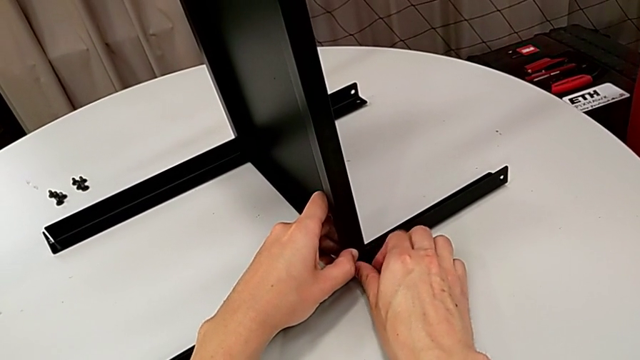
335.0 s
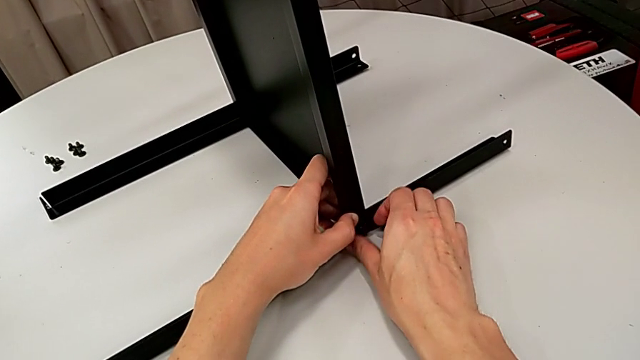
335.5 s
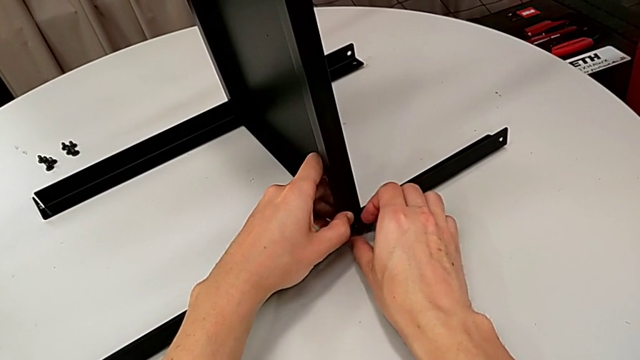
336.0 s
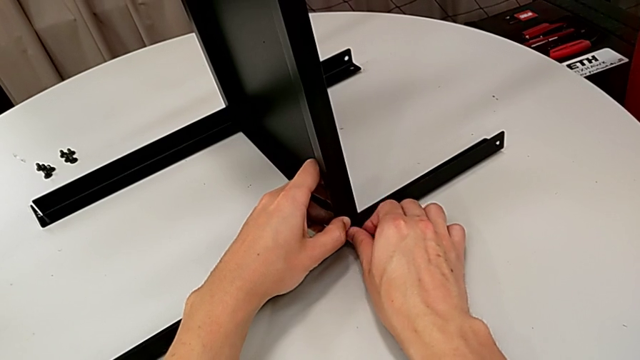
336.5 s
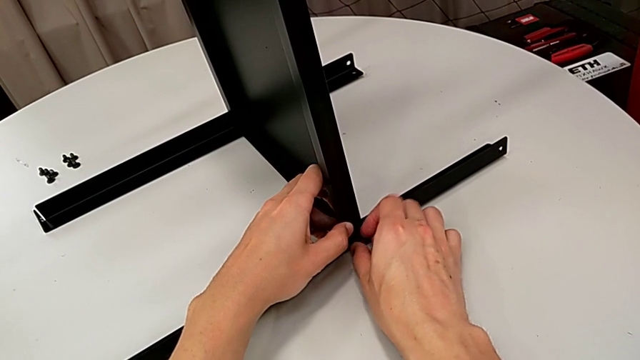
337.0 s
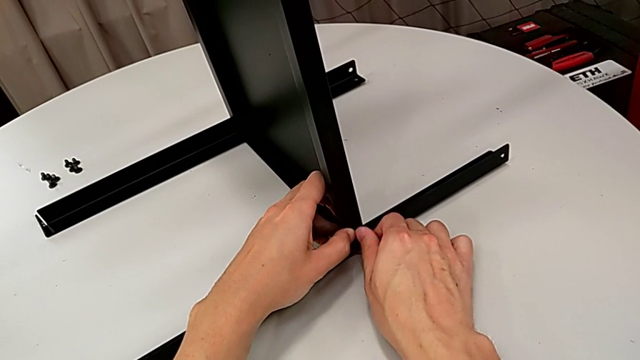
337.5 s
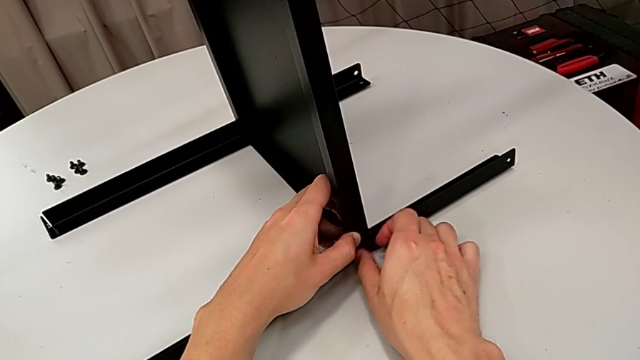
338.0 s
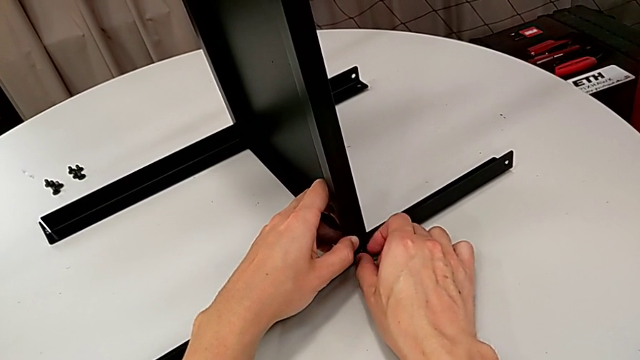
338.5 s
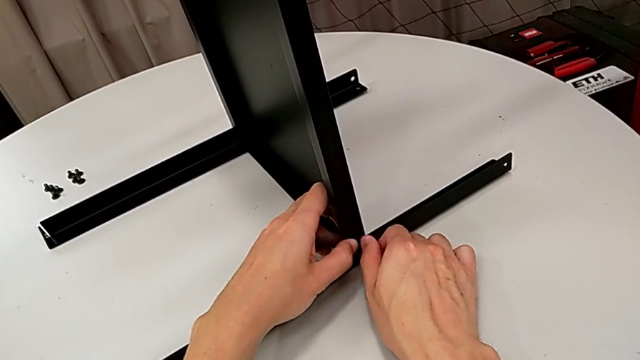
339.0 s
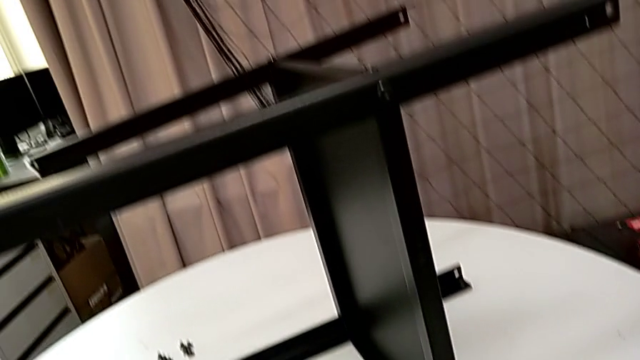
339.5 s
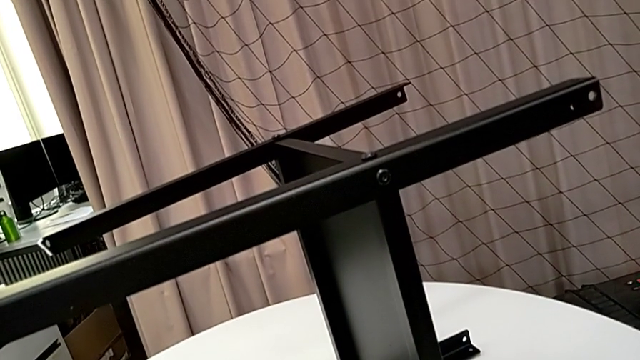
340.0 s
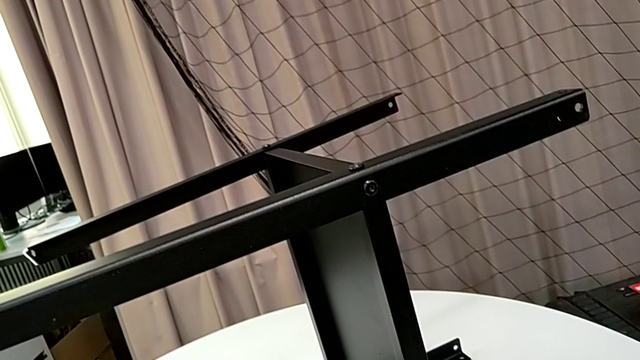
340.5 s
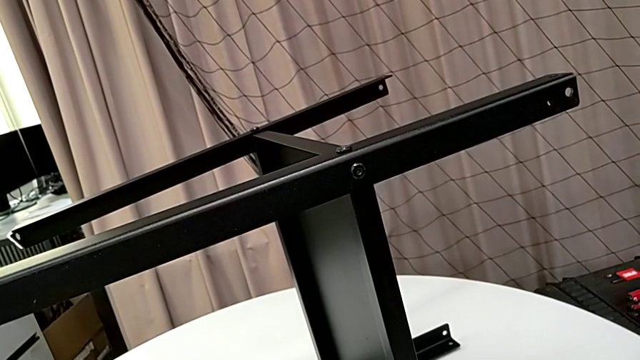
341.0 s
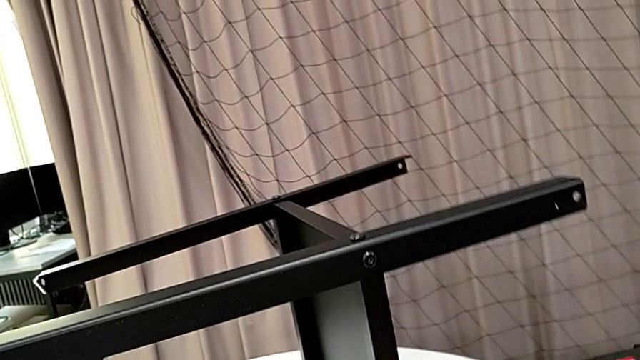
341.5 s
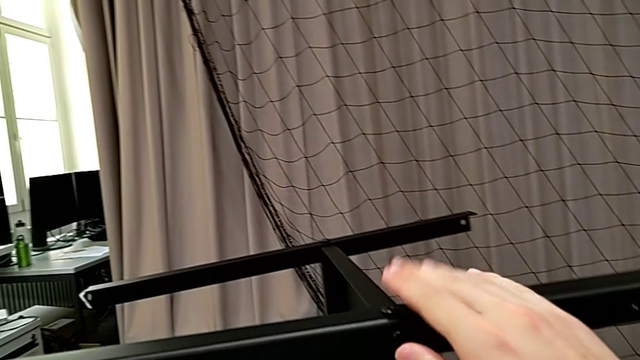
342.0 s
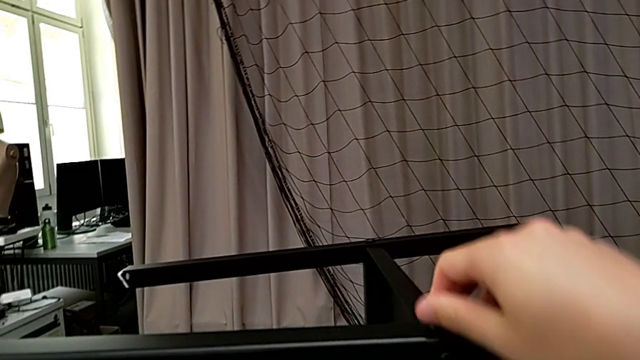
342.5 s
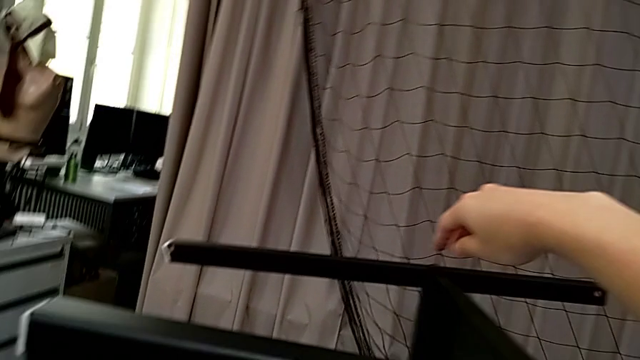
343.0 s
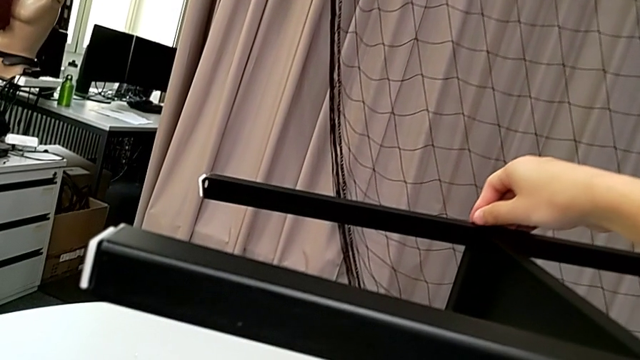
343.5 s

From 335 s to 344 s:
The camera wearer is finishing screwing the remaining four screws for the bottom tray. They keep screwing the hex socket head and inspect the nightstand.

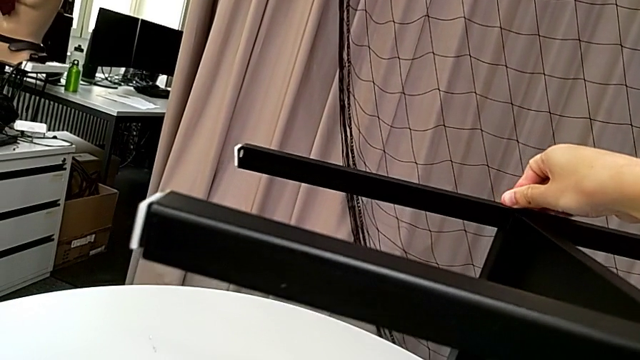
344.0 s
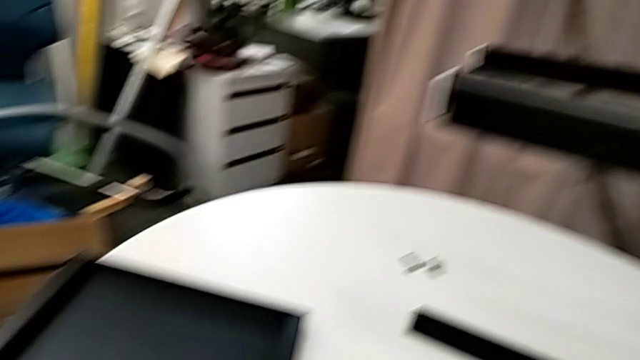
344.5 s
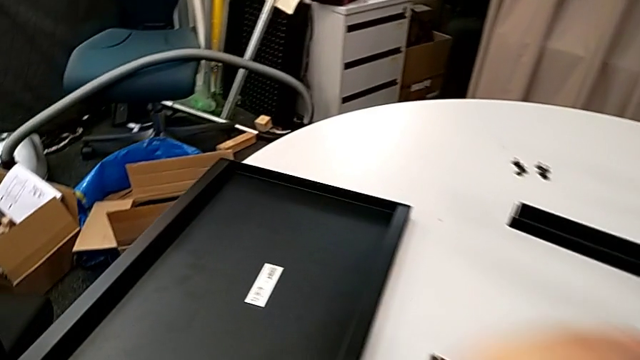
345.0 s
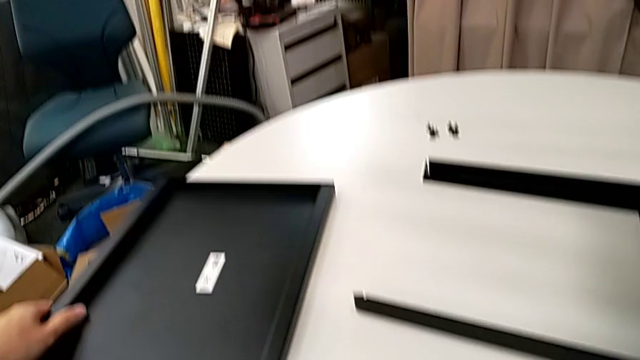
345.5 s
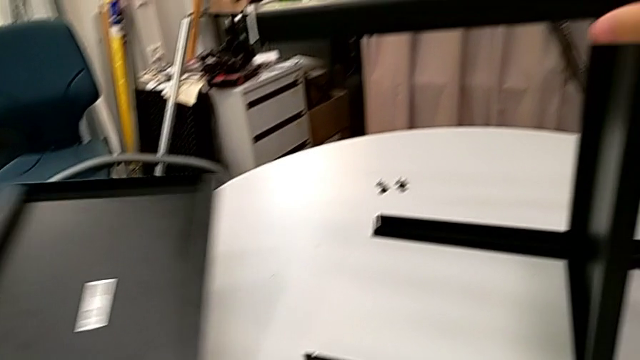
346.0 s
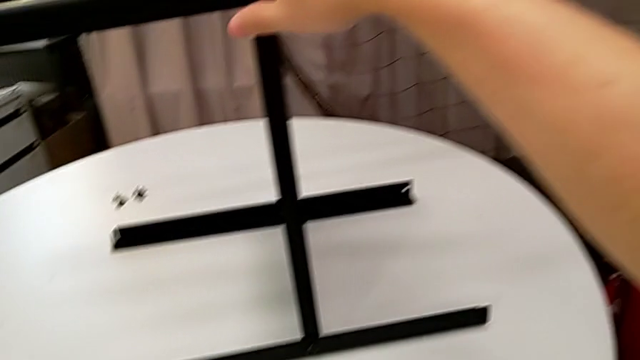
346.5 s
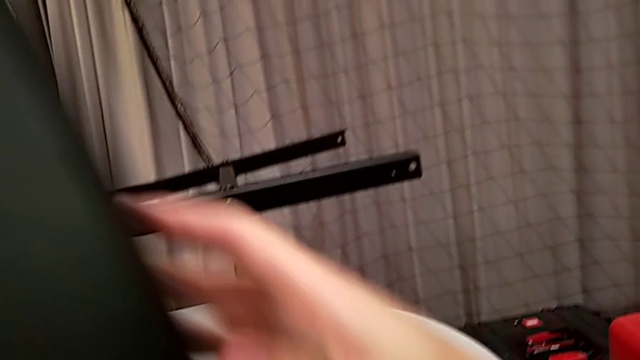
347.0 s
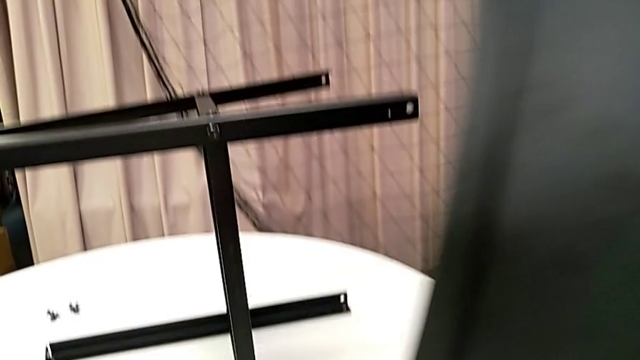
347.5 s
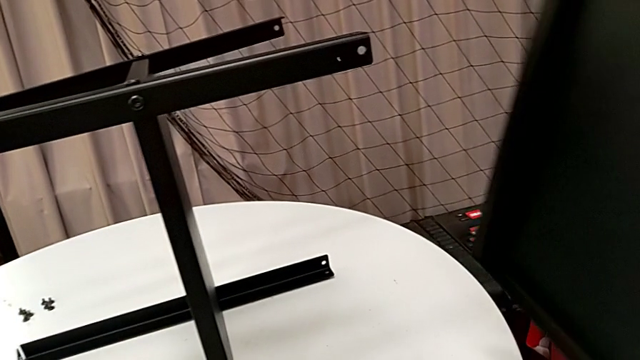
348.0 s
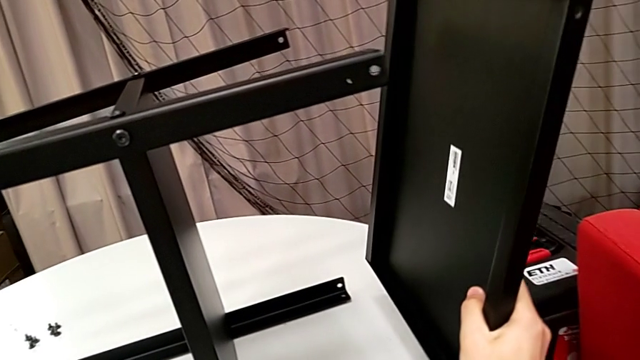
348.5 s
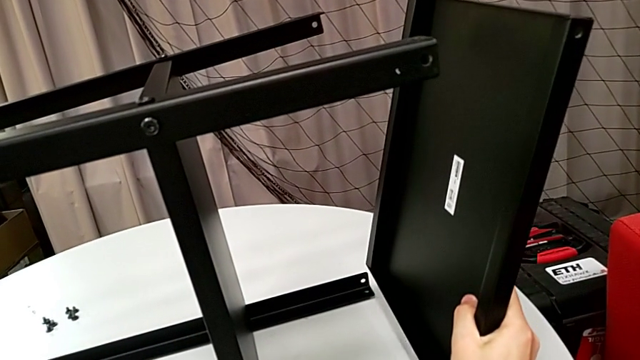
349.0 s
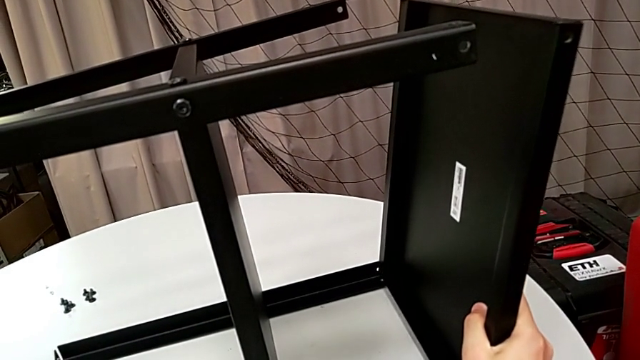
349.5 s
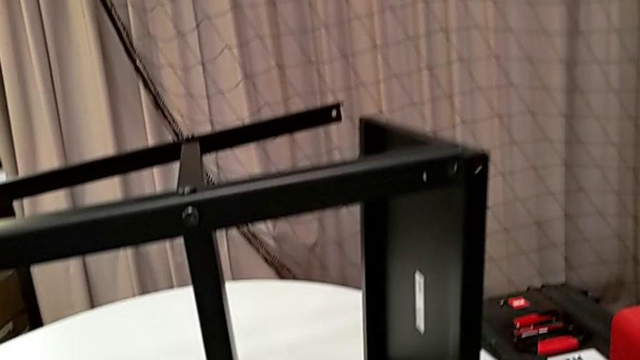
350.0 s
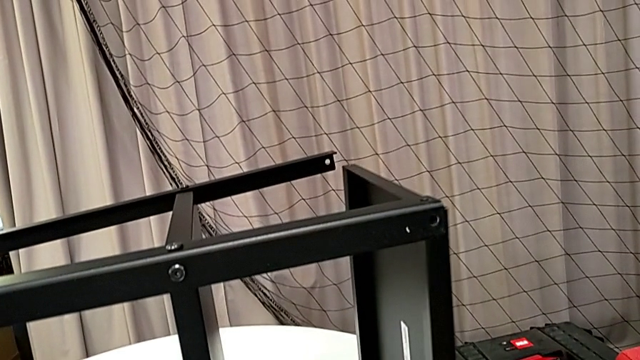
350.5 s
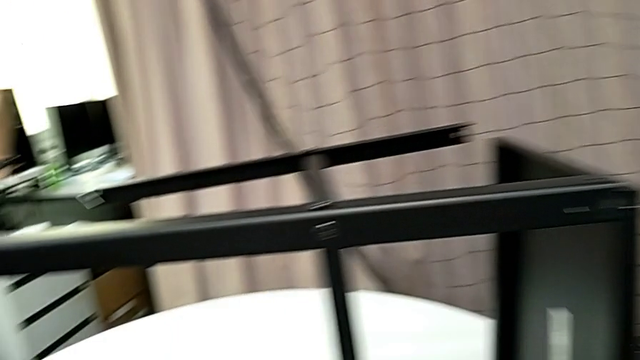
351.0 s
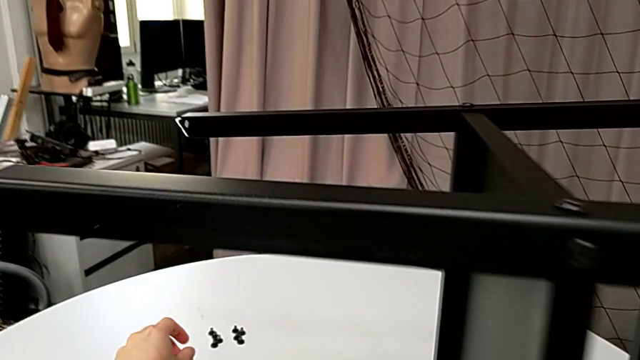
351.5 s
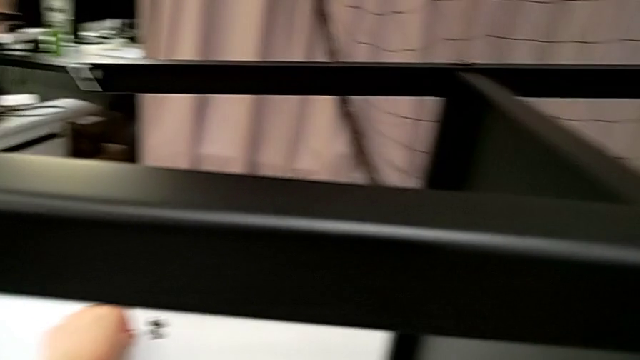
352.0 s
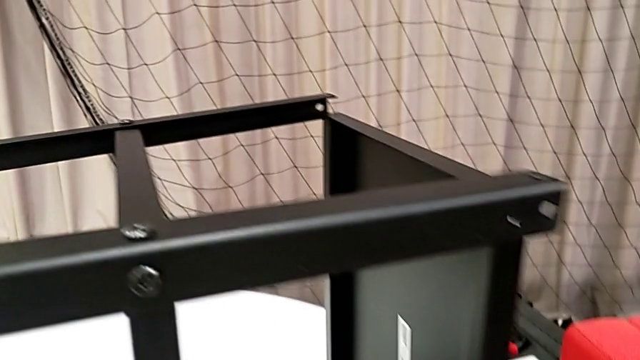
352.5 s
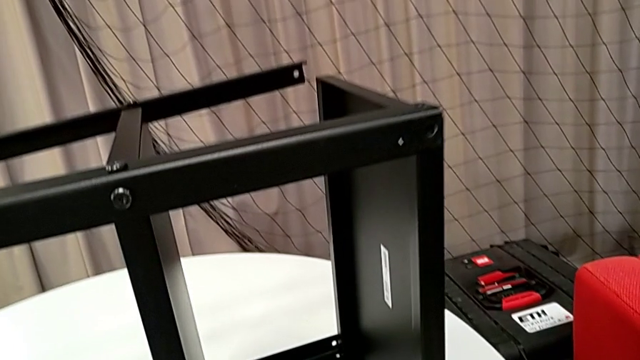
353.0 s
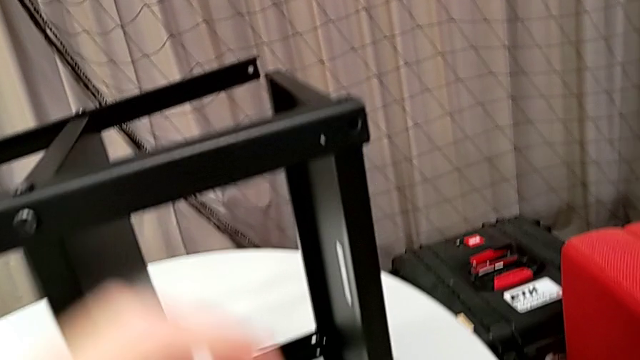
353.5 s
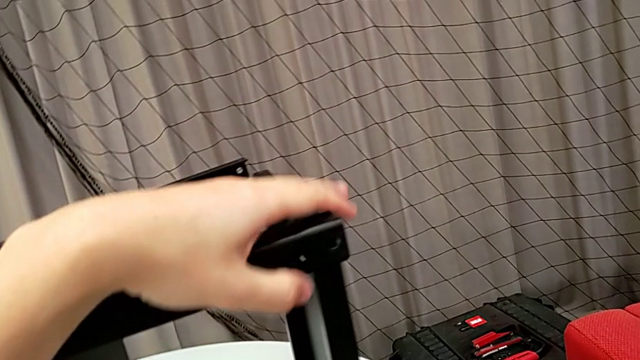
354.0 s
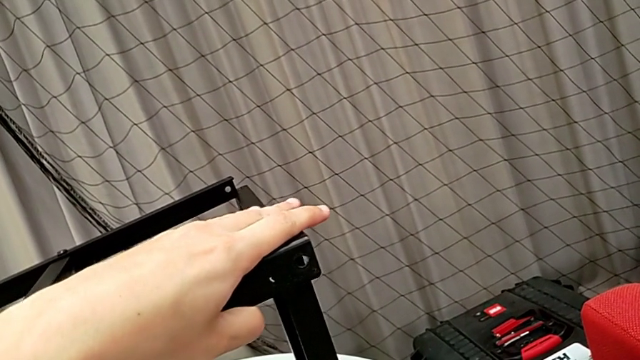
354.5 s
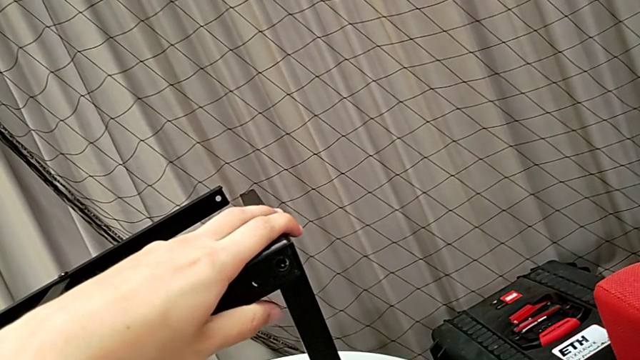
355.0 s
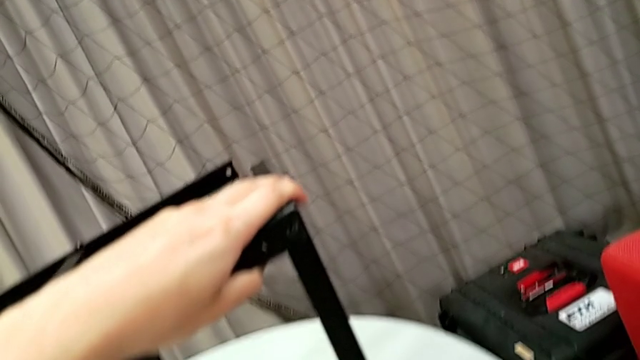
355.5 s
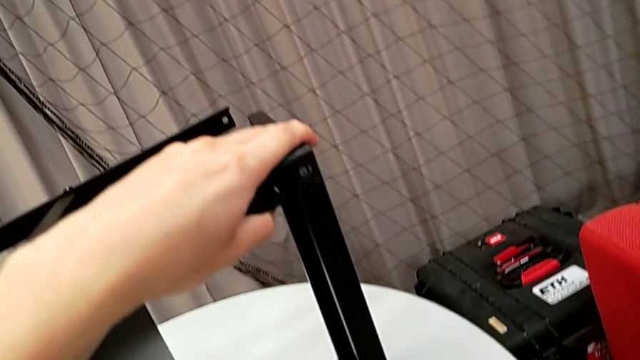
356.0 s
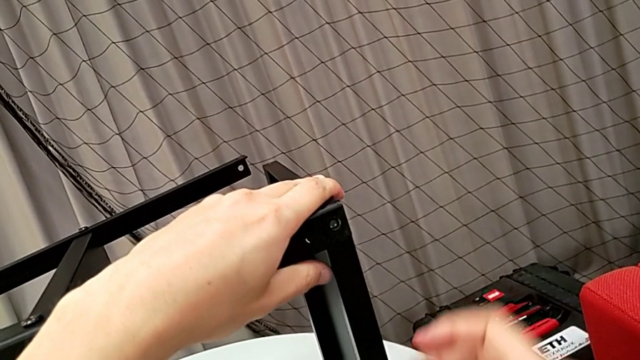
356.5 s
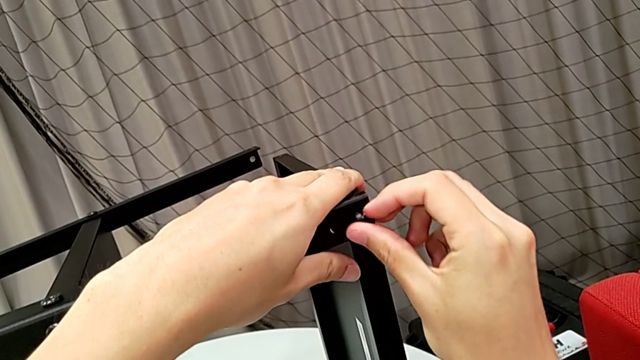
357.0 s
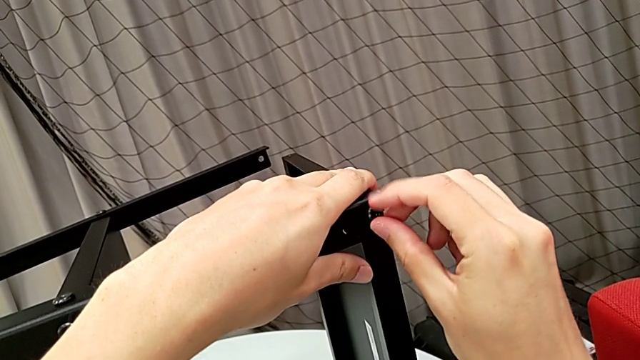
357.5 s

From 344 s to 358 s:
The camera wearer is screwing the first side to the top tray. They lift the tray, align it, grab the hex socket head, align the tray and insert the hex socket head.
